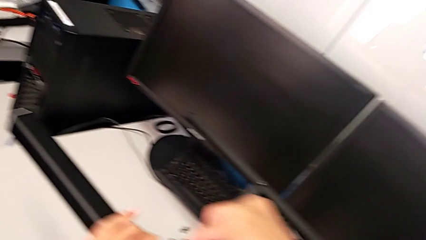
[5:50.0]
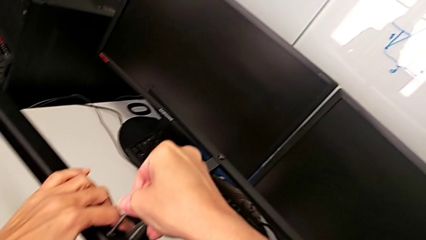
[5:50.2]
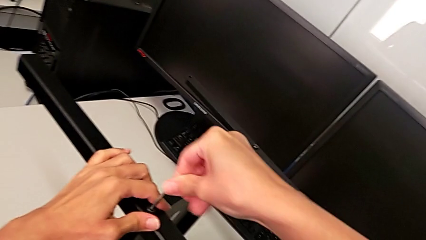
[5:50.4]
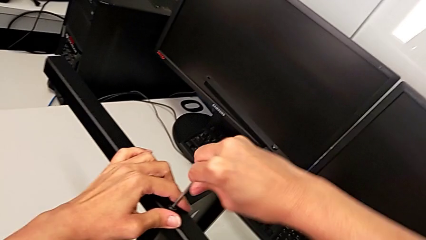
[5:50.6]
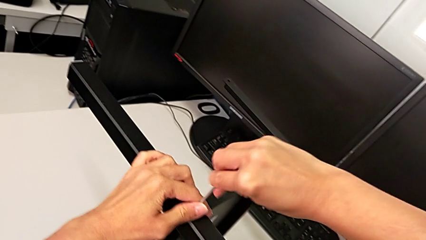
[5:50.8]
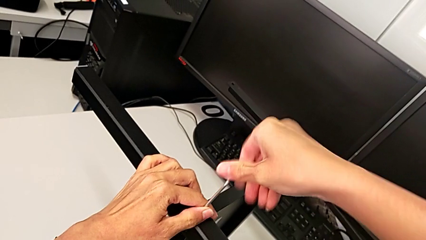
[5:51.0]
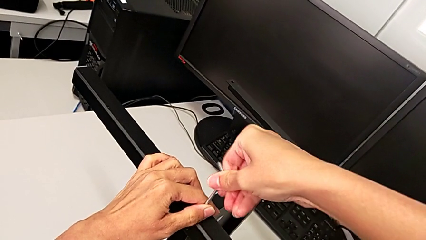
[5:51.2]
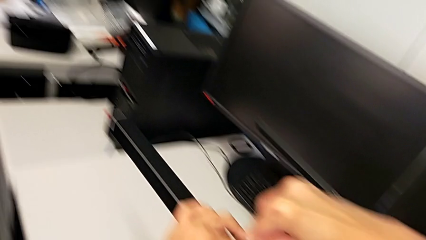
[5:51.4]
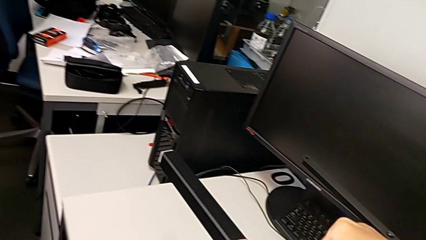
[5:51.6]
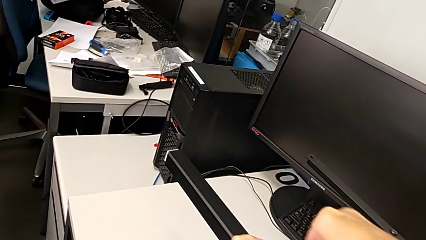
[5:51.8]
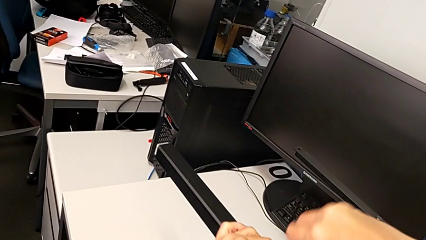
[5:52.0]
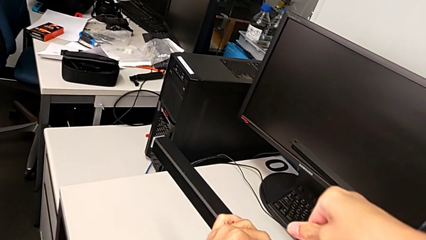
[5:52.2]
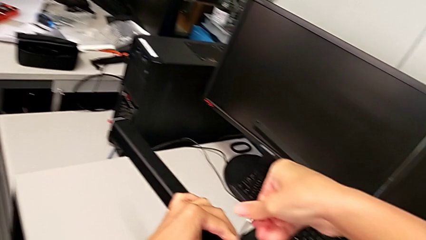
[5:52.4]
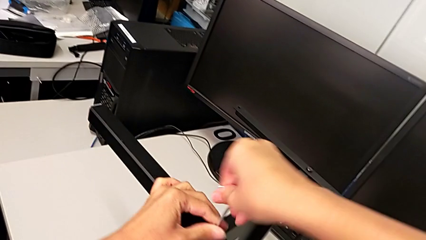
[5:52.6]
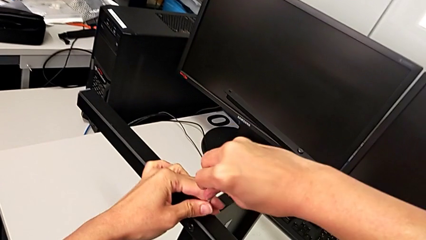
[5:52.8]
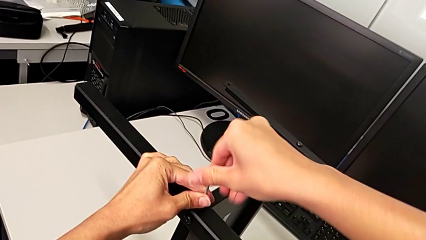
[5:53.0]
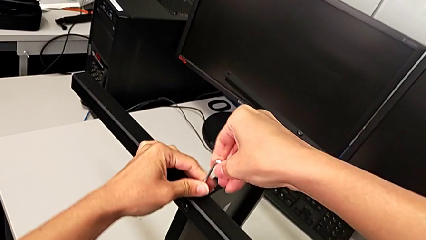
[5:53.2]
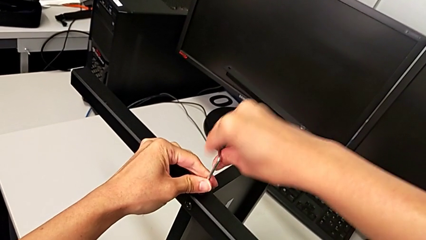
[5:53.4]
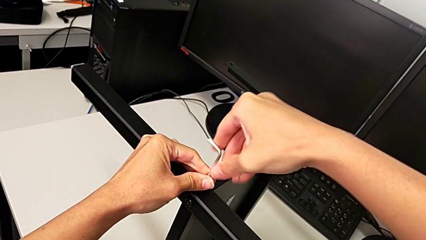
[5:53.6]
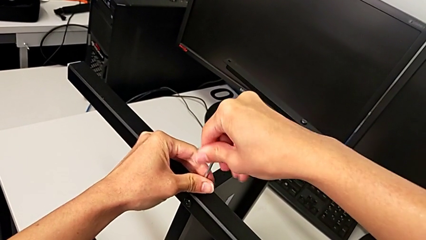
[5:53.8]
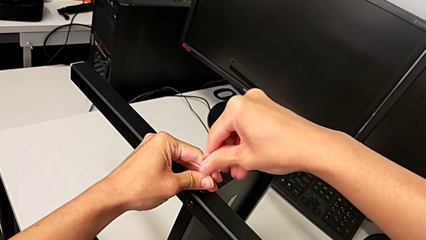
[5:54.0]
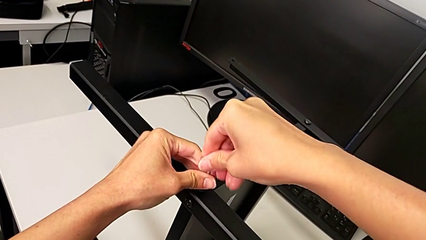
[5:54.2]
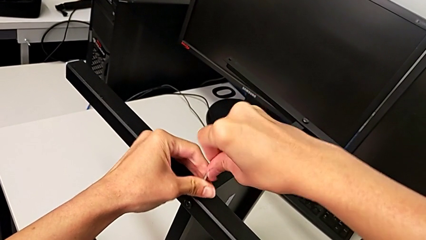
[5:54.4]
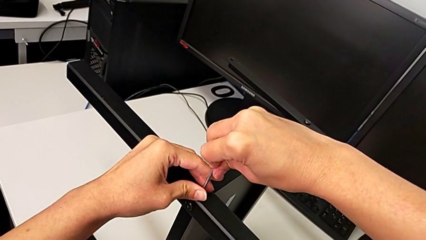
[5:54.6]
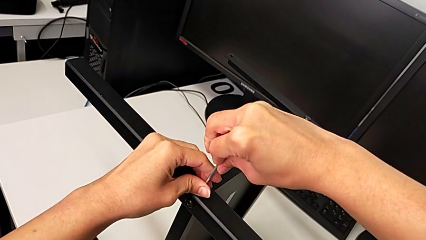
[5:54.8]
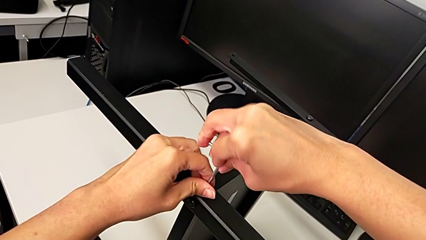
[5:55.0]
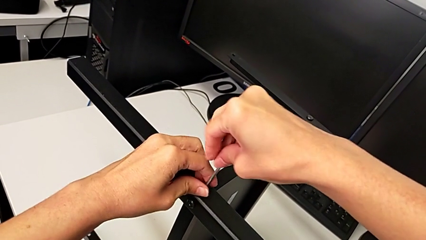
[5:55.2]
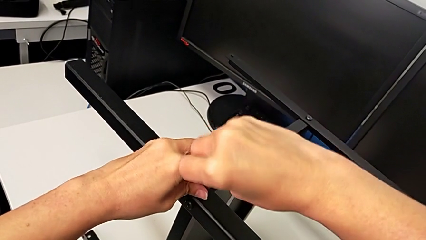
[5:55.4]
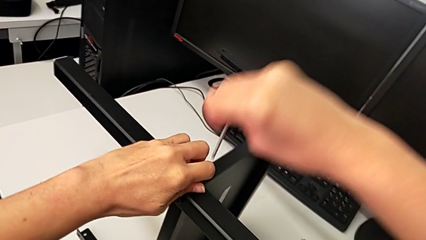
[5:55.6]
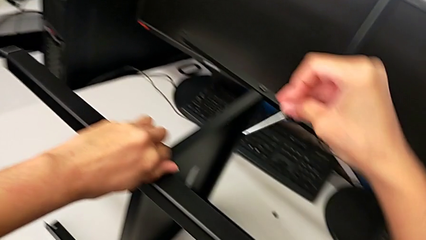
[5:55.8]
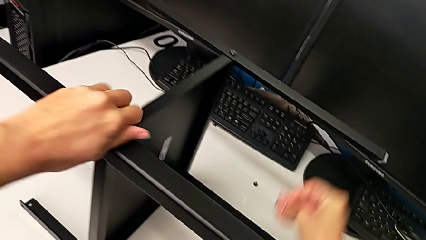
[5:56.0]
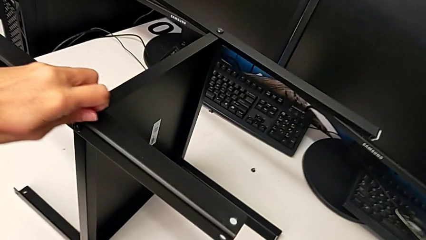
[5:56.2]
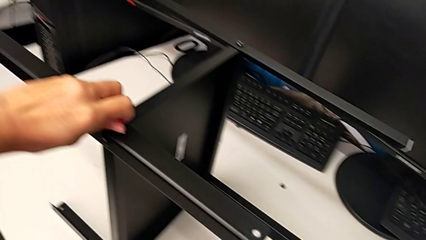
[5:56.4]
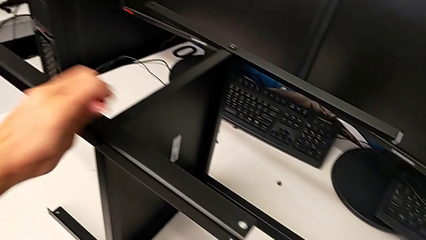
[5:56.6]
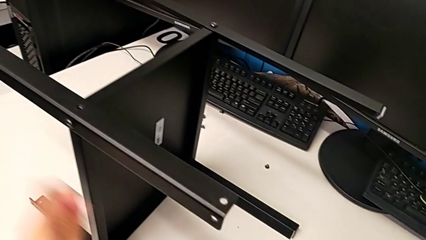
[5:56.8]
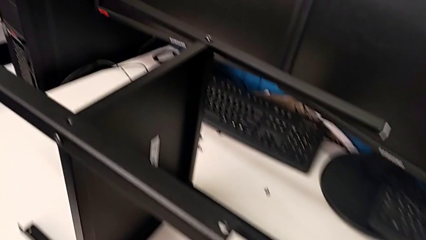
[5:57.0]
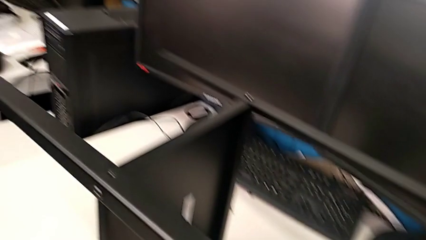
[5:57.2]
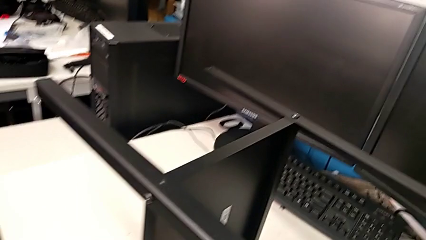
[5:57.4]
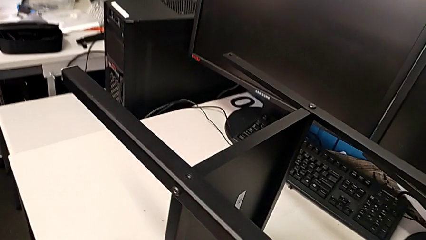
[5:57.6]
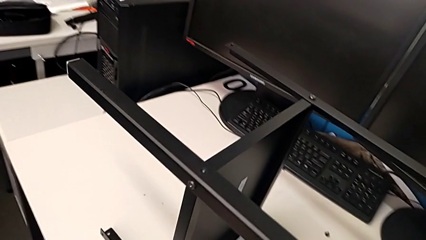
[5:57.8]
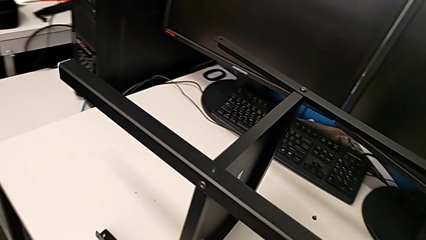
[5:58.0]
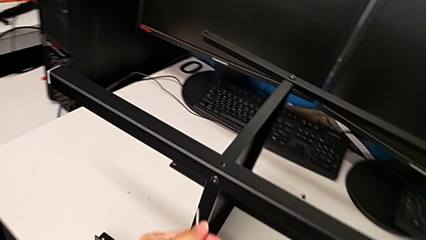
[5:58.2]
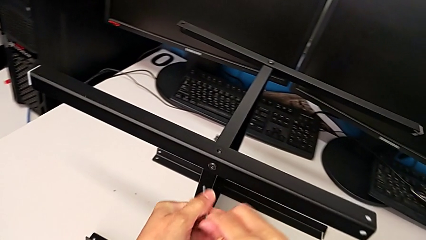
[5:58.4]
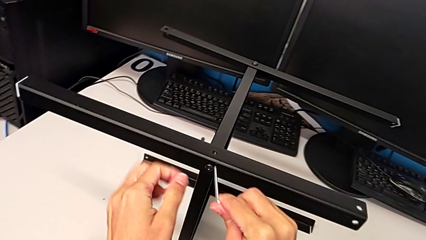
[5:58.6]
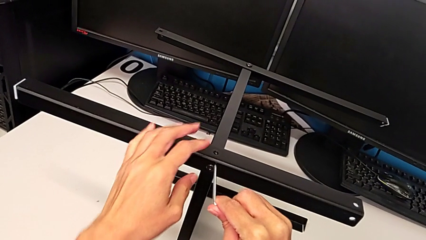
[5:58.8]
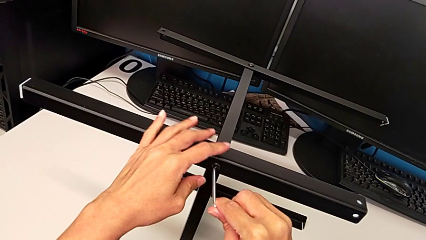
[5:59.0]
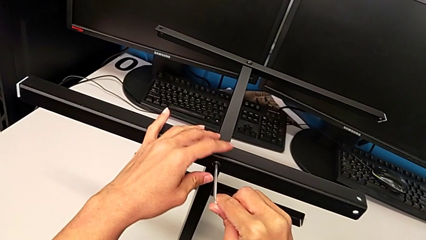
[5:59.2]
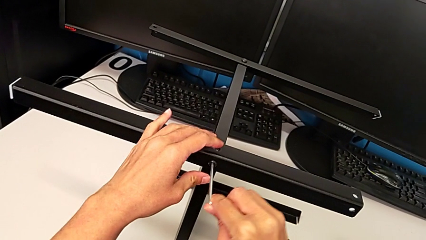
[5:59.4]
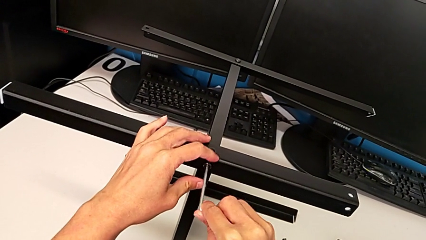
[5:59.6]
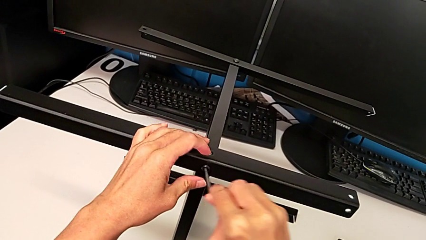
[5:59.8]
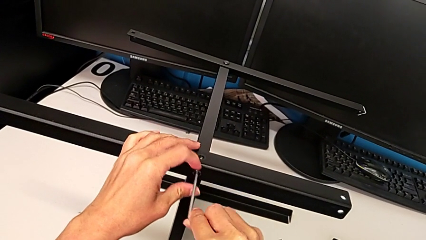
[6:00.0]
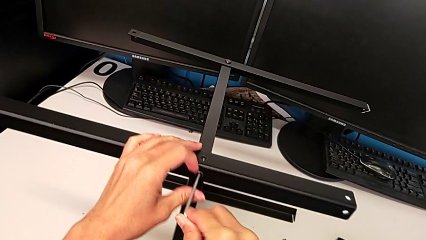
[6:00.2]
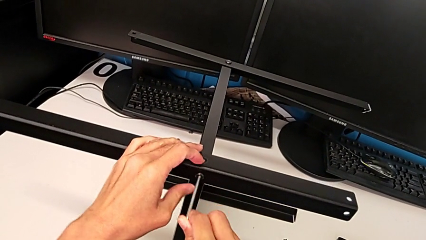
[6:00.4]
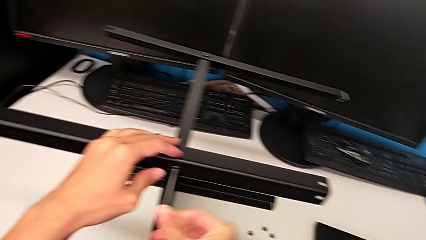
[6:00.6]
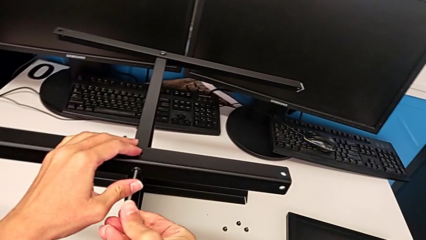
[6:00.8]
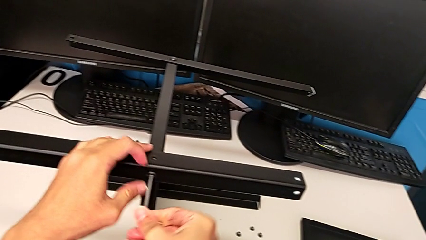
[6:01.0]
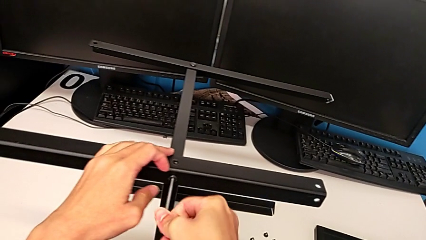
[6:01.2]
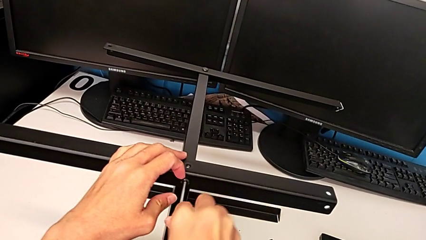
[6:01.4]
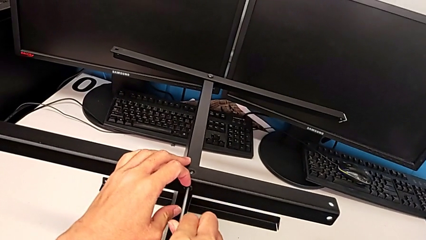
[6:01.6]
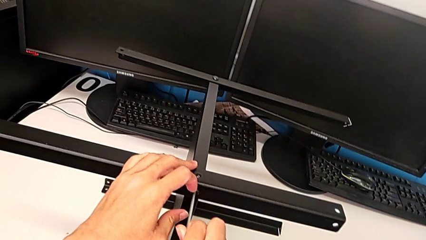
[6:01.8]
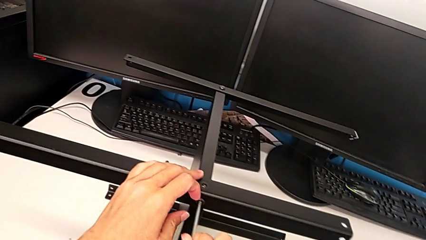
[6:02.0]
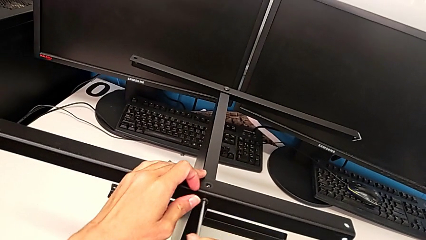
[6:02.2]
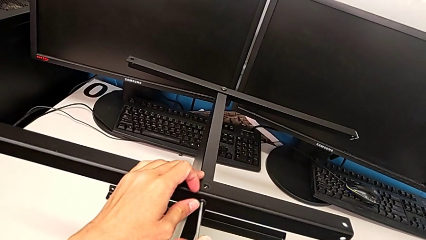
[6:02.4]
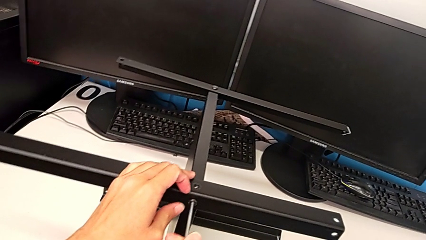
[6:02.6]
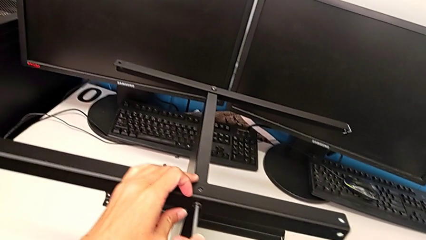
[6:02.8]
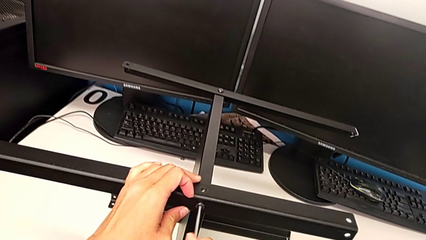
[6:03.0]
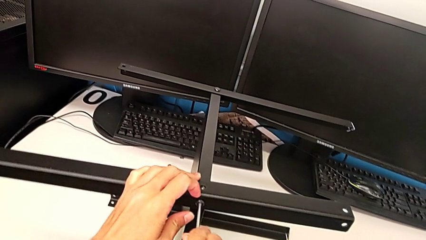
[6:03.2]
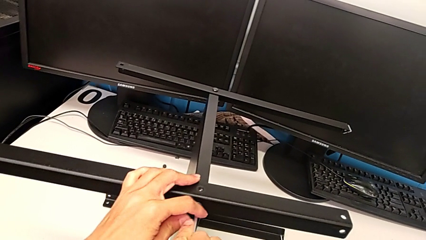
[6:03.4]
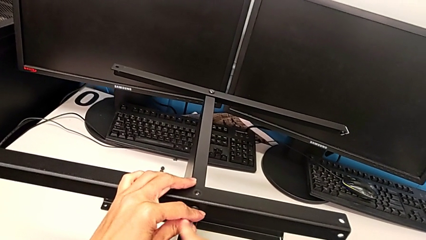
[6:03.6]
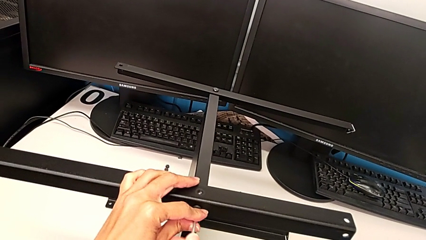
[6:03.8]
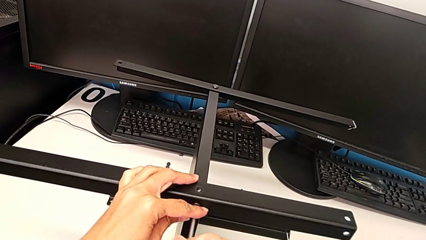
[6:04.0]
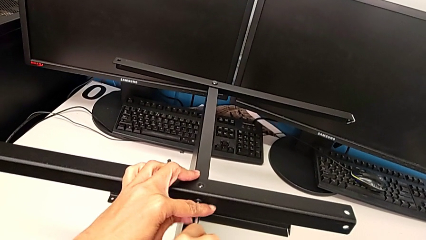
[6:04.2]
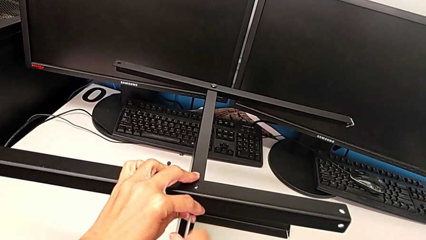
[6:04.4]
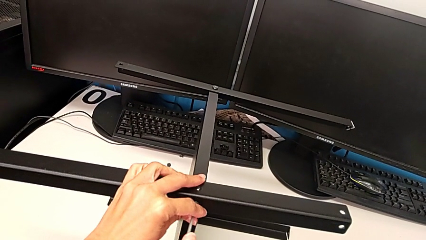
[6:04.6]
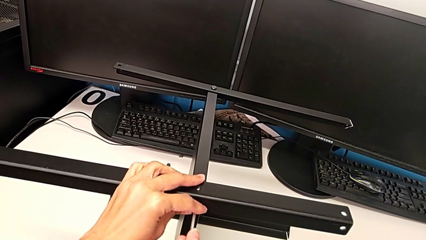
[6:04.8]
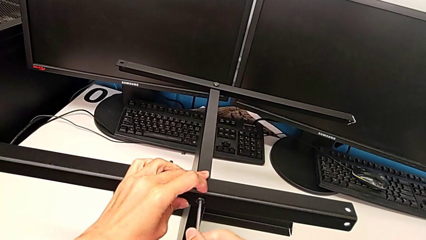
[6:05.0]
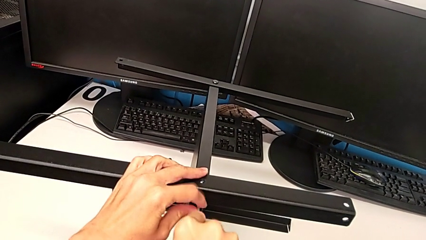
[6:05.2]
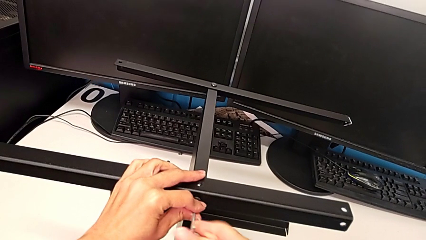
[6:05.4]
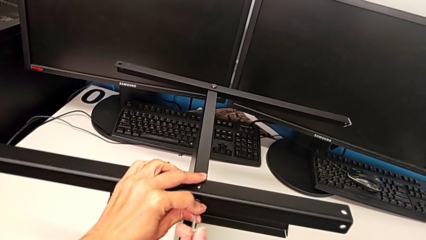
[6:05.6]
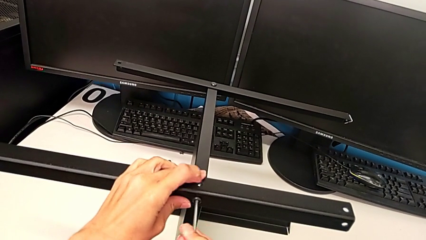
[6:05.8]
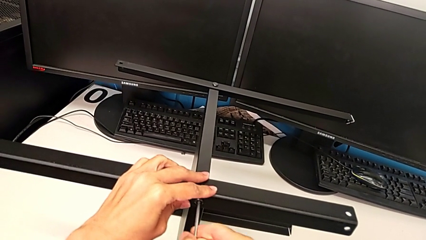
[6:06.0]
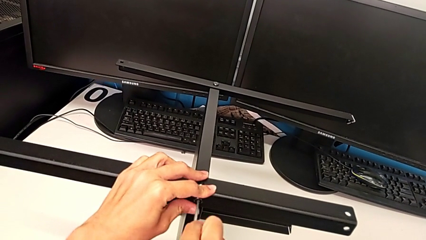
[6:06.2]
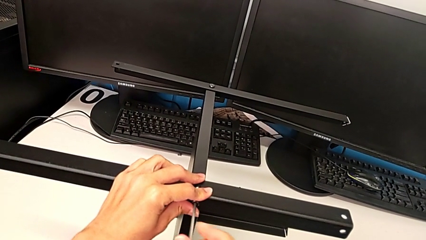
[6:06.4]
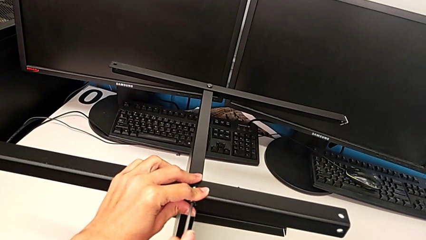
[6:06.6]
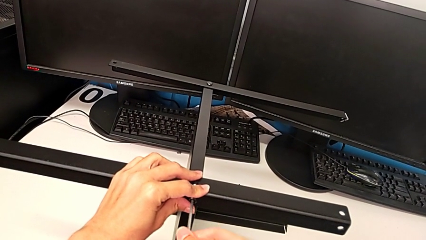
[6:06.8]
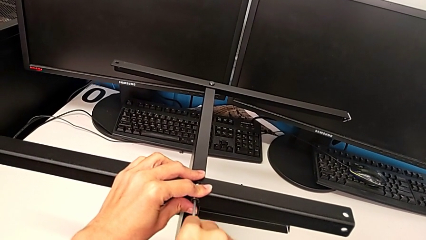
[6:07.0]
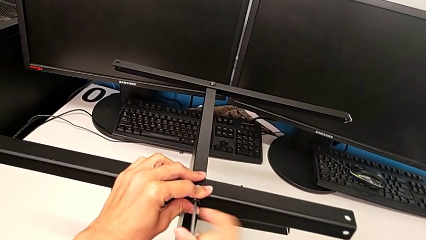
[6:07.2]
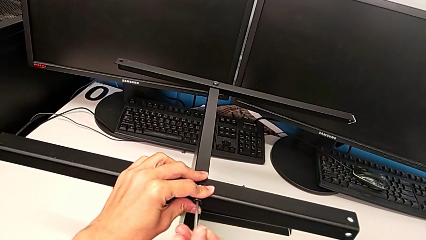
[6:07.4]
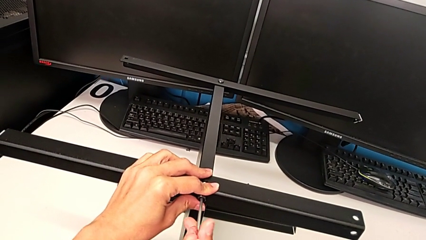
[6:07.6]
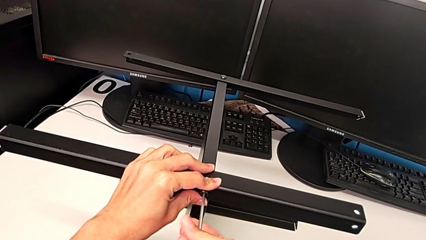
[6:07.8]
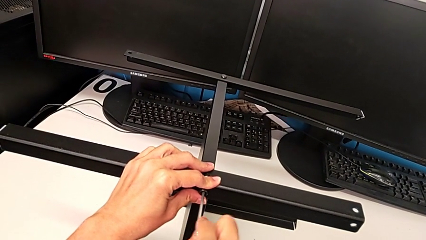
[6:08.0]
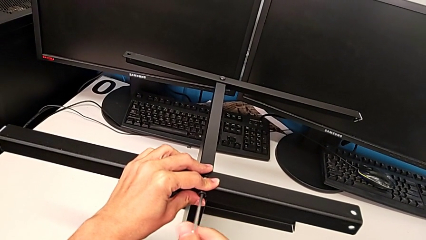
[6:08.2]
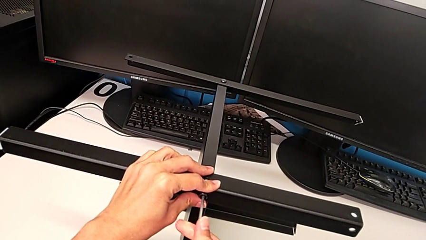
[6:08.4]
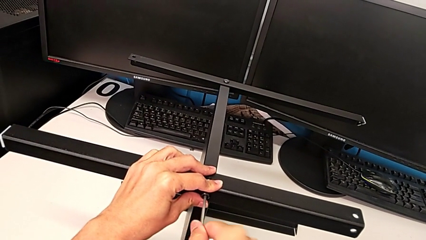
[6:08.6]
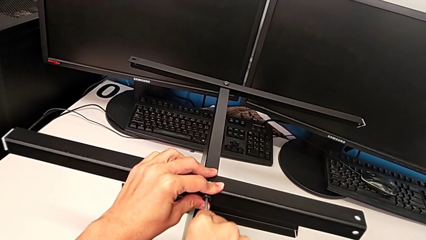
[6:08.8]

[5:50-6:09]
The camera wearer is assembling another leg. They unscrew the hex socket head, withdraw the Allen wrench, withdraw the hex socket head, place it, insert the Allen wrench and begin to unscrew the hex socket head.
